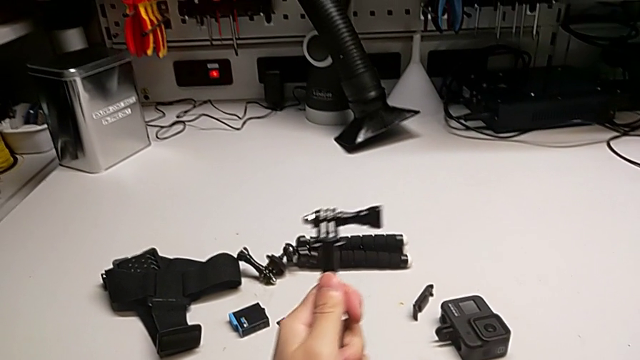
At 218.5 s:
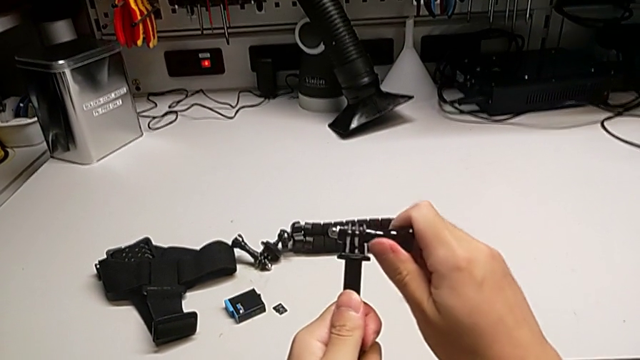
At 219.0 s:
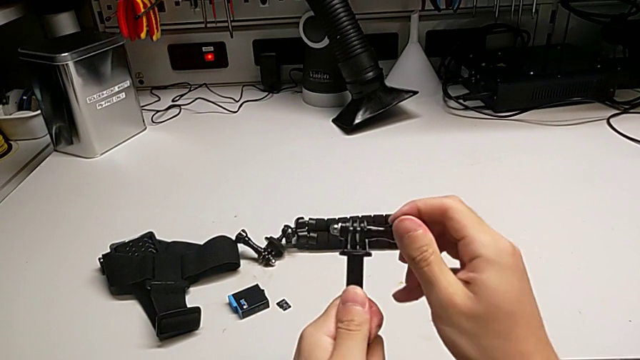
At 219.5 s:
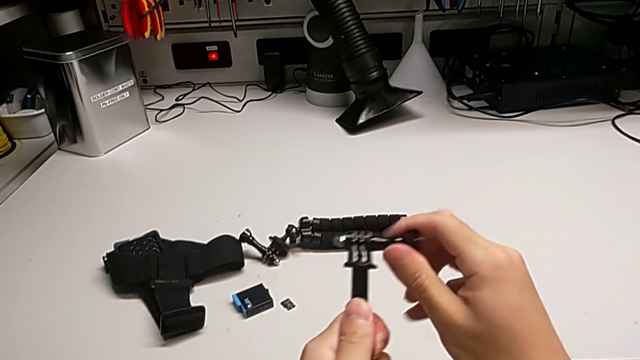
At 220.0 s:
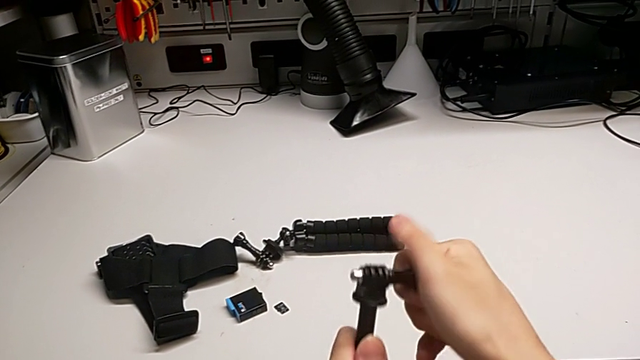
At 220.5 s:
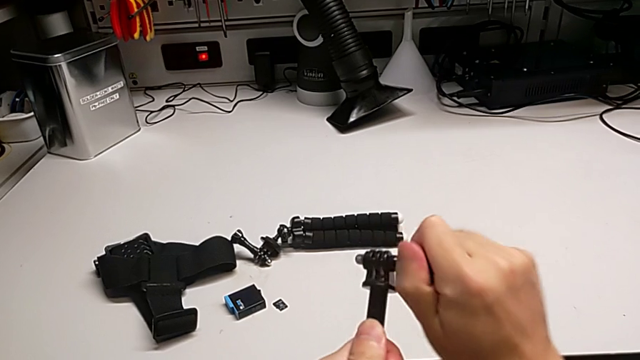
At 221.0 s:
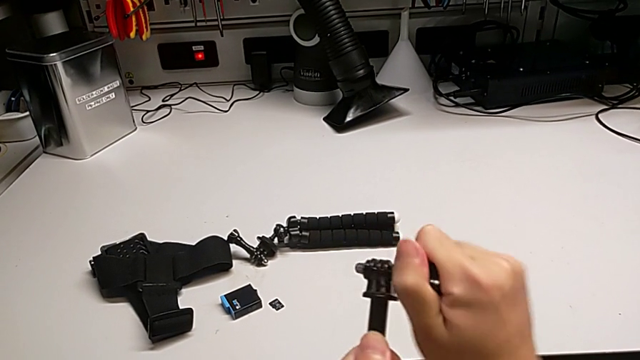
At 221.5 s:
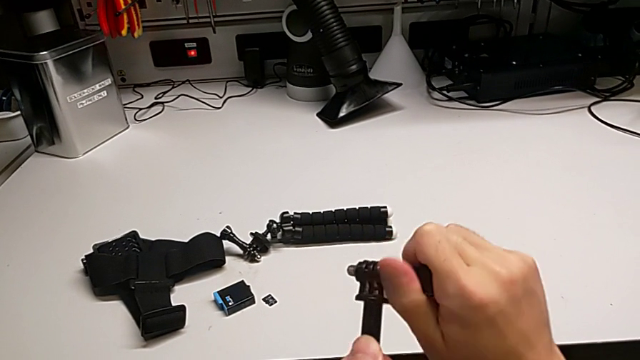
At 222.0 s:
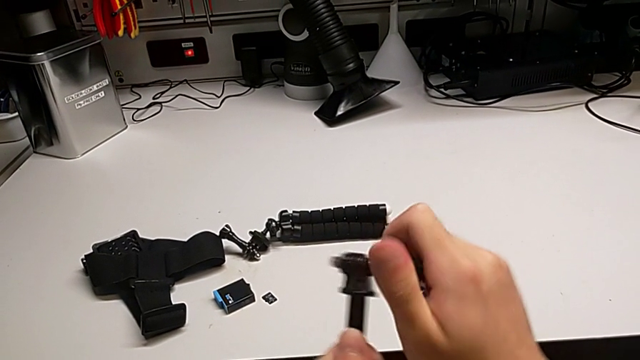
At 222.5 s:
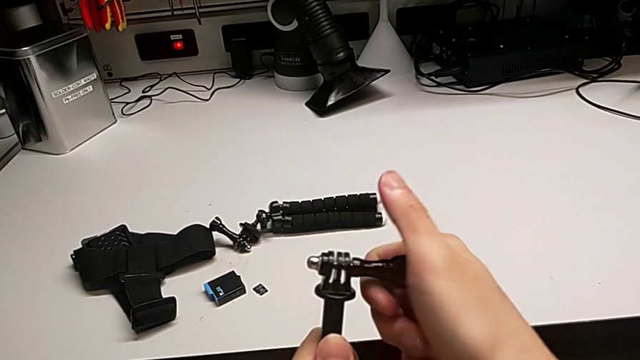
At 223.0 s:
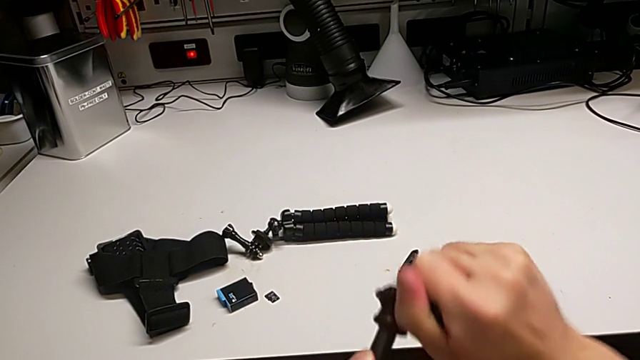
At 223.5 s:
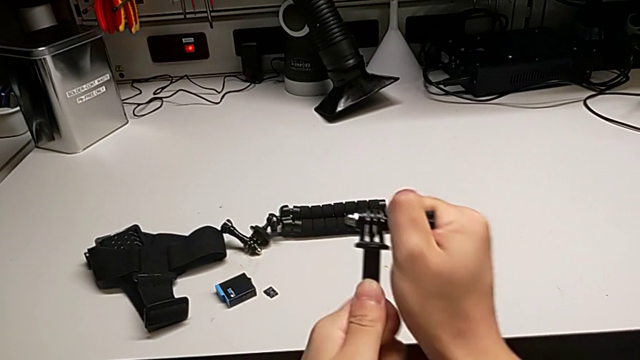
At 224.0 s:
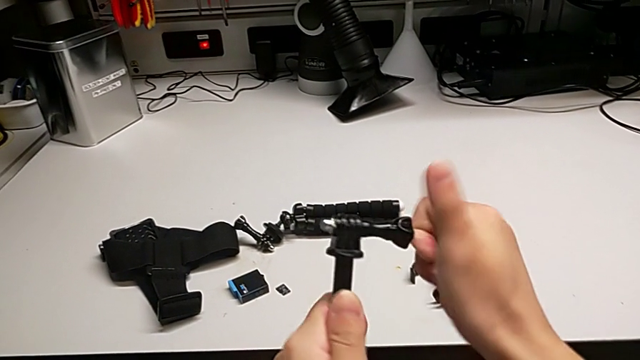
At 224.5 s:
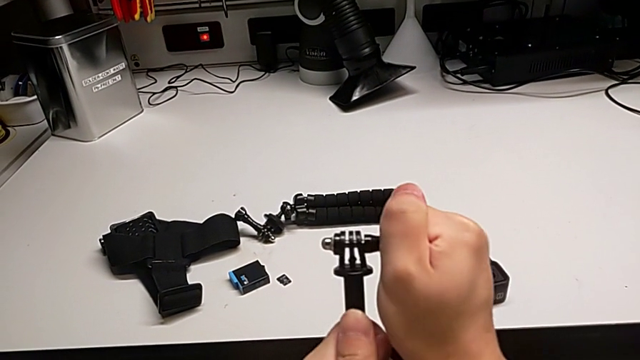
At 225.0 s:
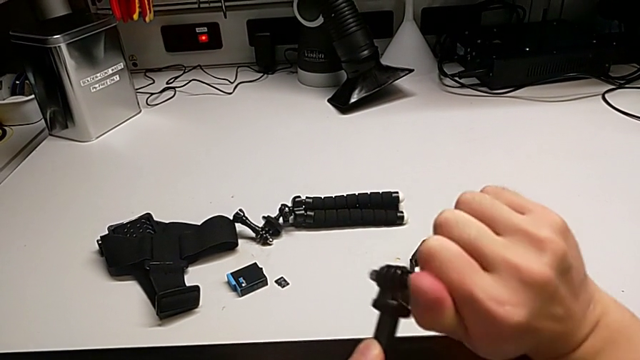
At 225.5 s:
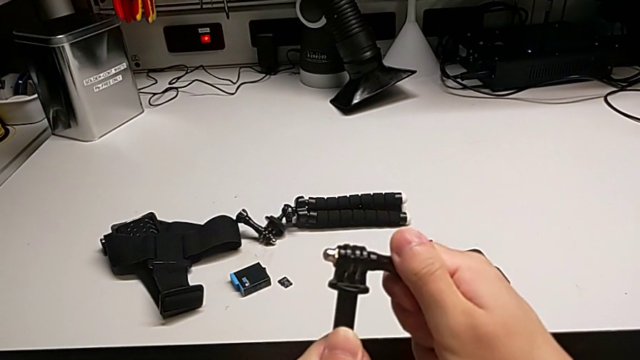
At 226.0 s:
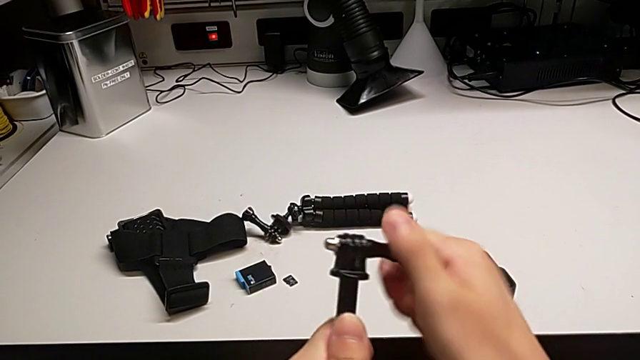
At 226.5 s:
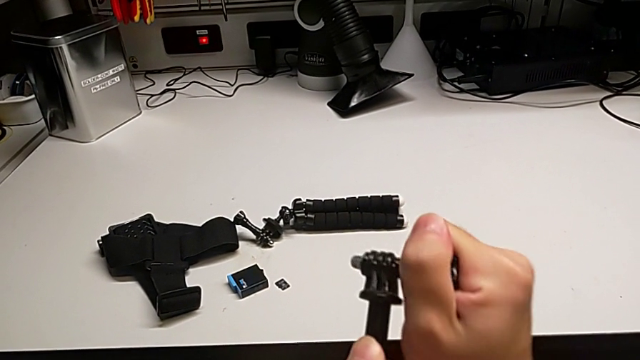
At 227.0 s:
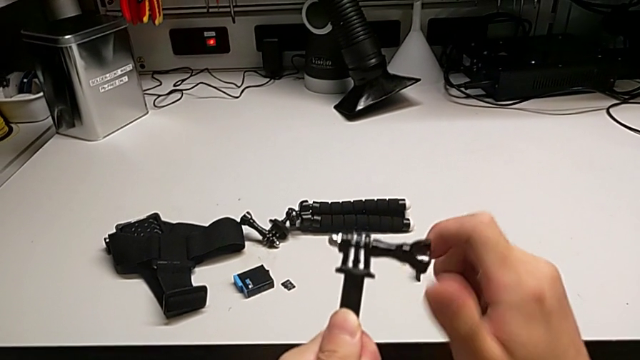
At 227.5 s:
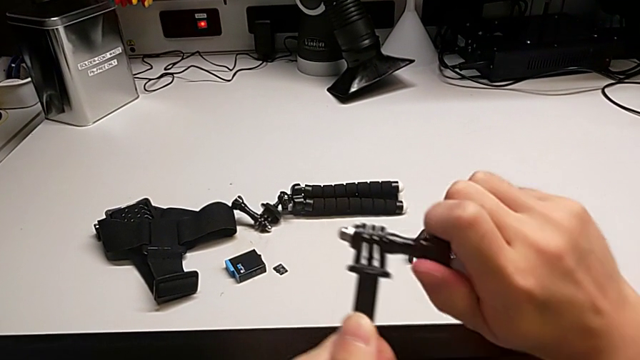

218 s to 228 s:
The camera wearer is trying to assemble the handheld grip of the GoPro. They wrongly withdraw the screw, unscrewing the wrong side.

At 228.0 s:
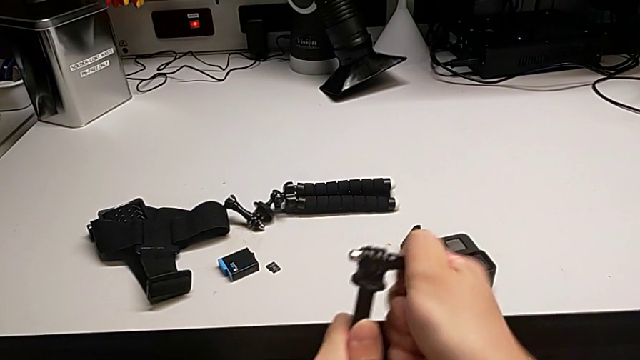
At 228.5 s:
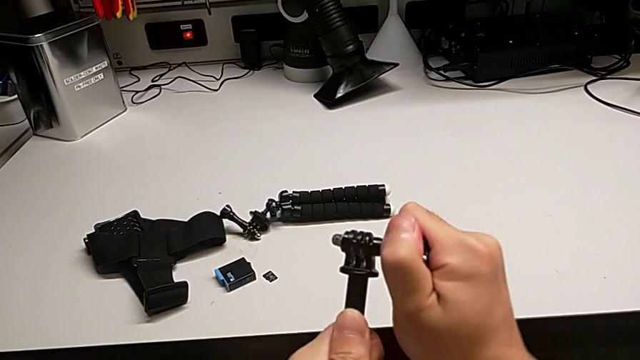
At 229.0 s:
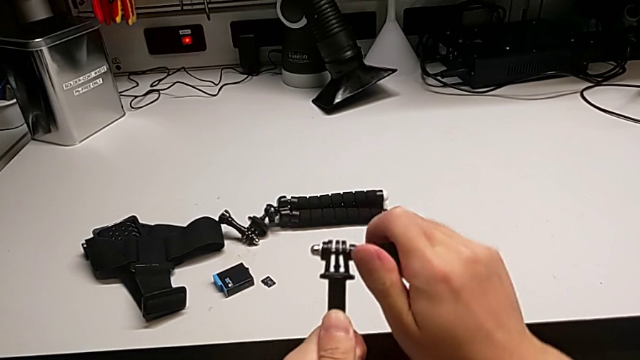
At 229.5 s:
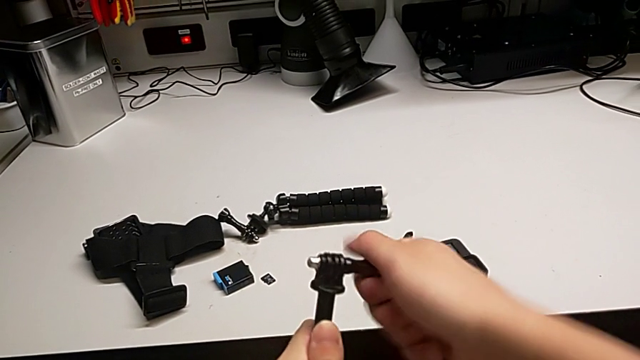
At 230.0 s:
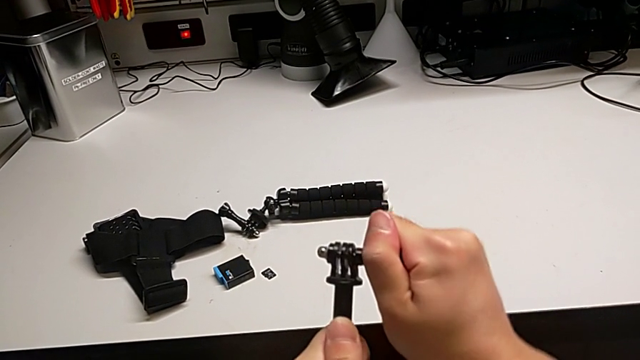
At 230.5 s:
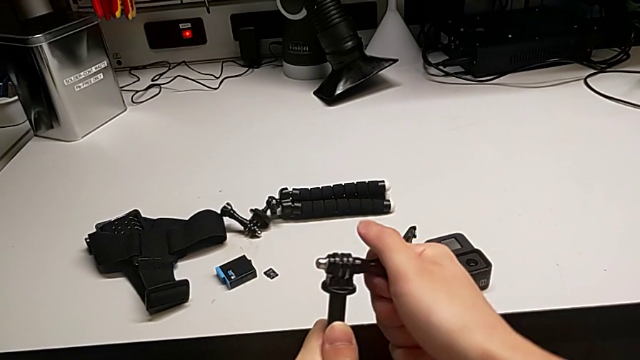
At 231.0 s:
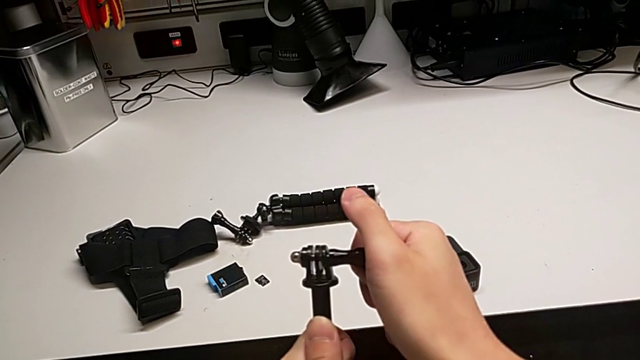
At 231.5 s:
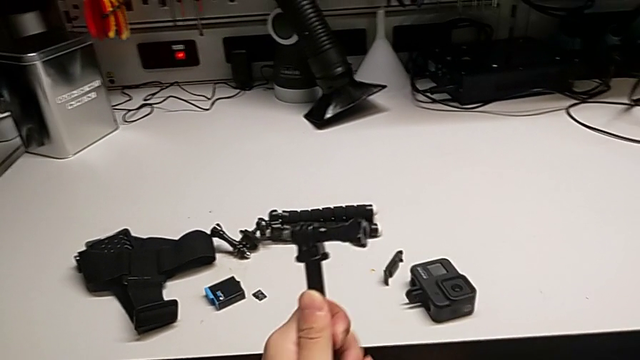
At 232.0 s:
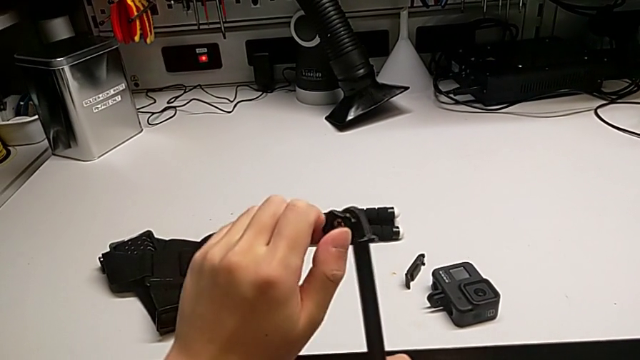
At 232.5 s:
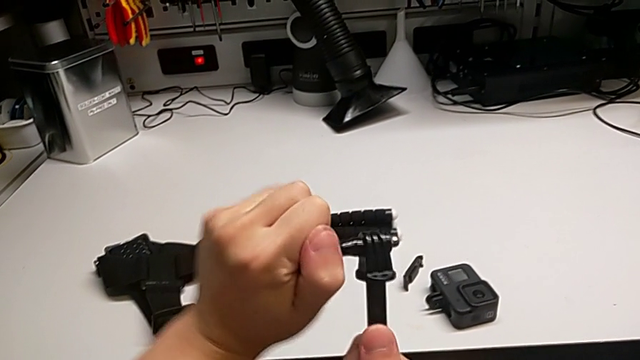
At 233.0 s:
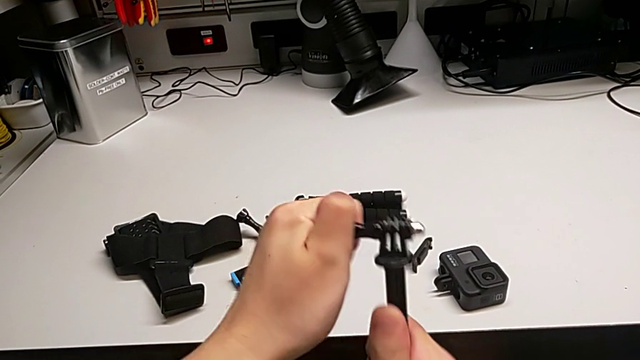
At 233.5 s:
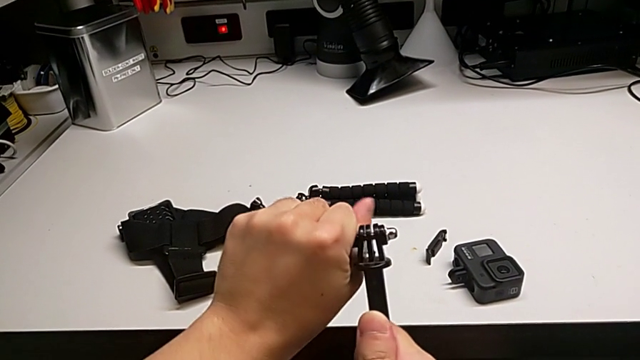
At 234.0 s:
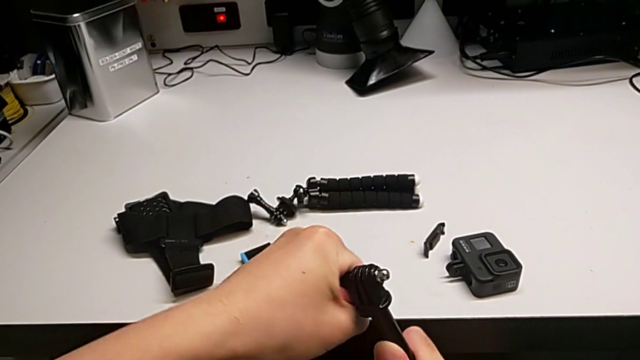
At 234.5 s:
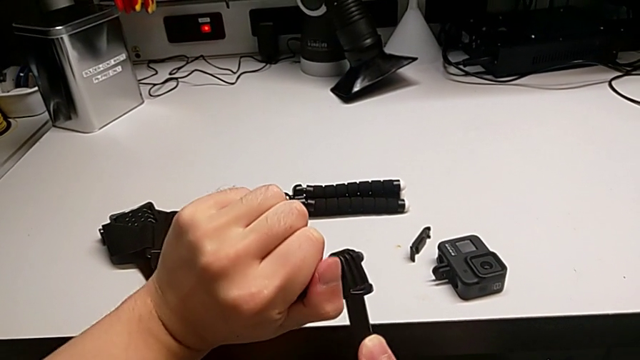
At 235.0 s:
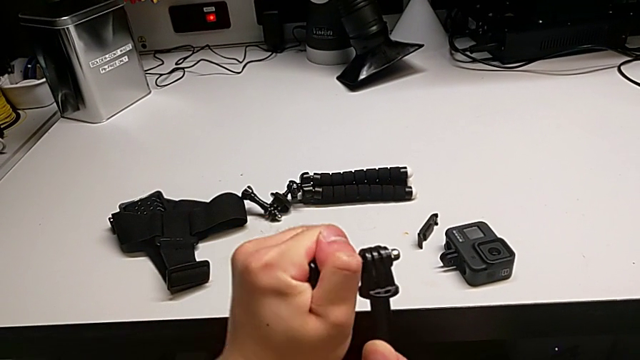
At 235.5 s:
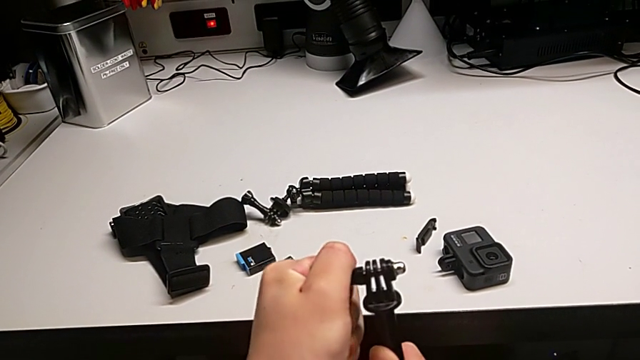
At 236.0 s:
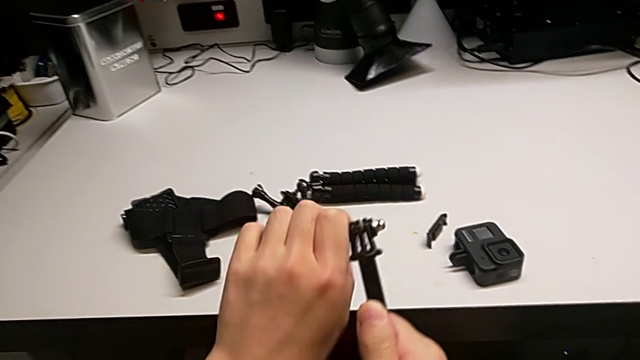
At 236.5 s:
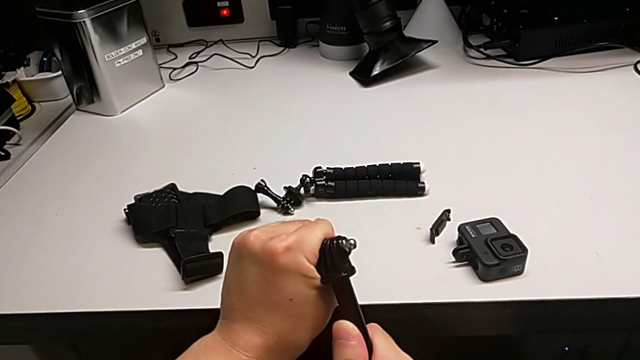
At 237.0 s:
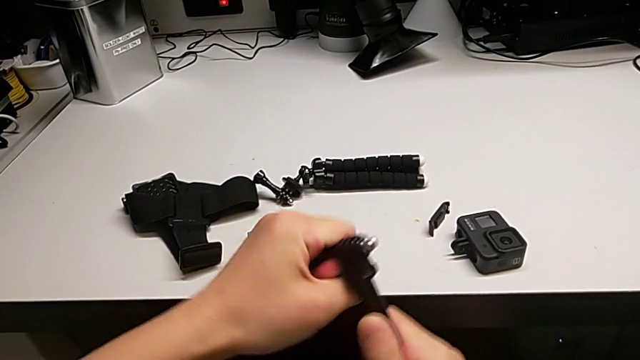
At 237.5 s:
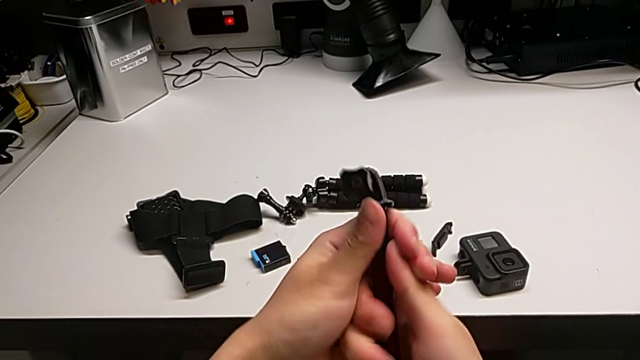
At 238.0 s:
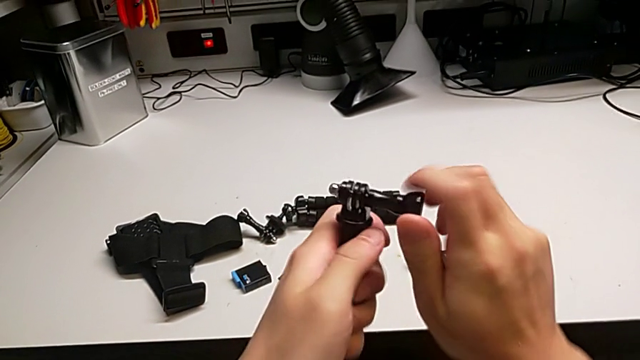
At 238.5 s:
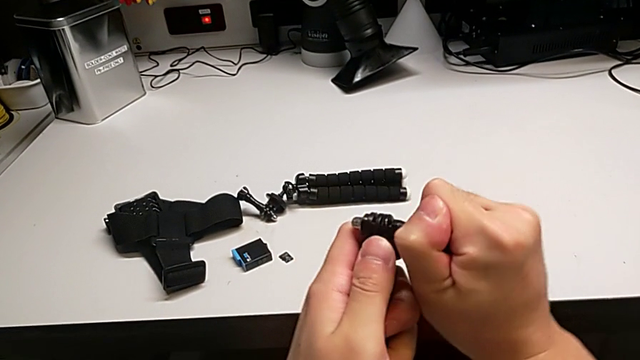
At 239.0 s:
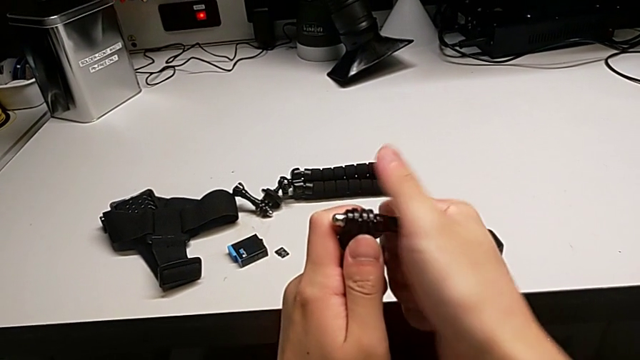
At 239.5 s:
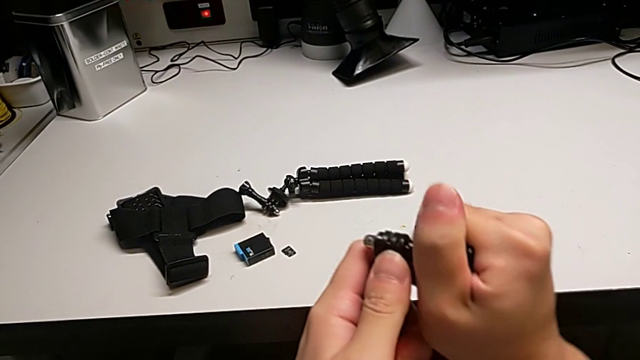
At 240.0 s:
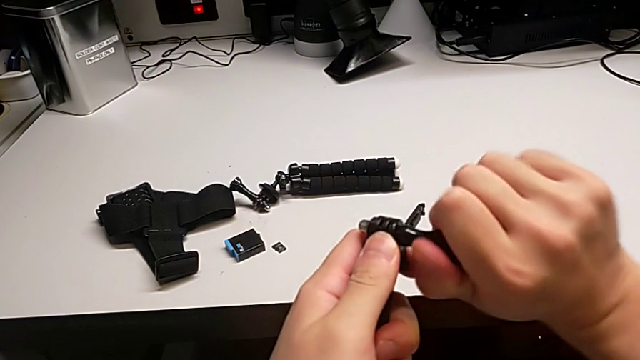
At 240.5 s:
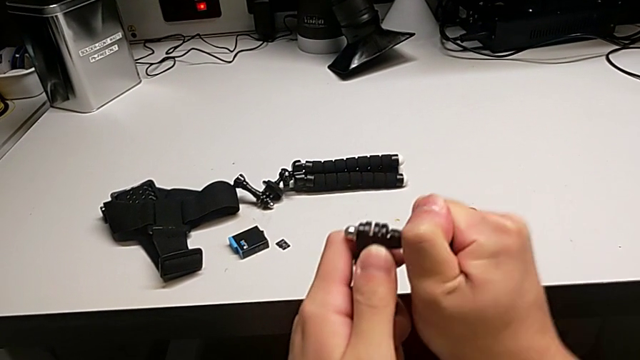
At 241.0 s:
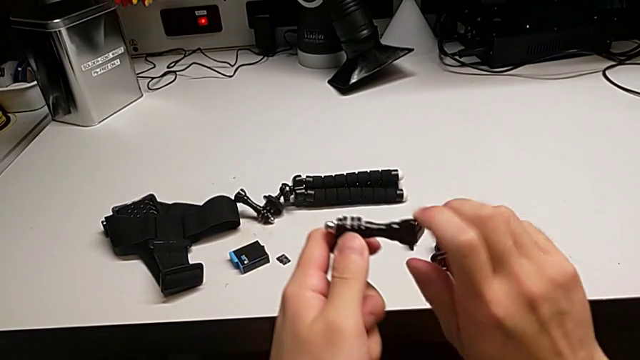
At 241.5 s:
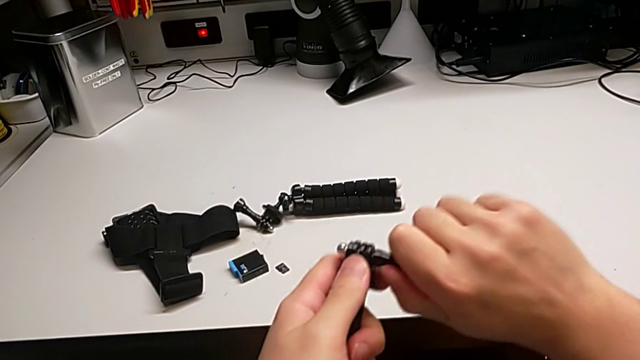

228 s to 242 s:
The camera wearer is trying to assemble the handheld grip of the GoPro. They begin to wrongly withdraw the screw, not able to unscrew the screws of the tripod.
